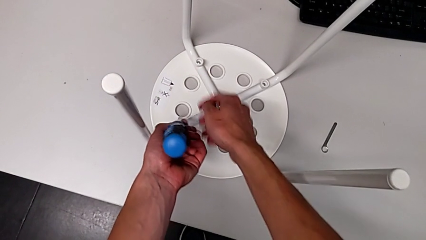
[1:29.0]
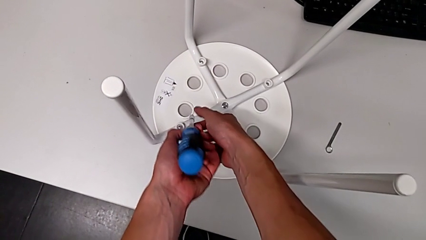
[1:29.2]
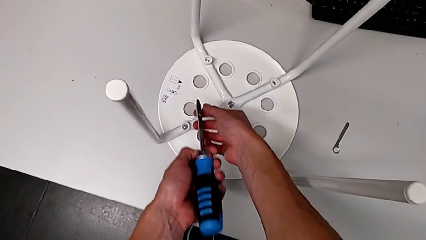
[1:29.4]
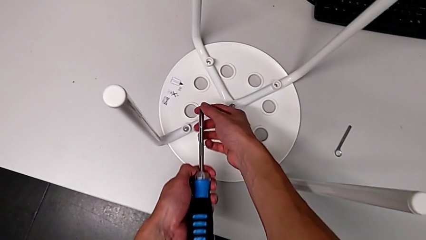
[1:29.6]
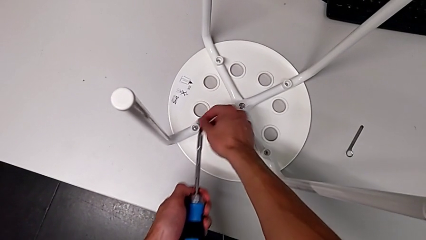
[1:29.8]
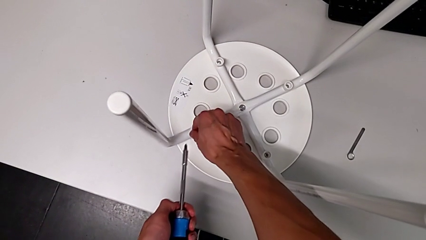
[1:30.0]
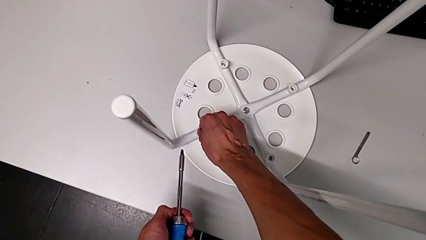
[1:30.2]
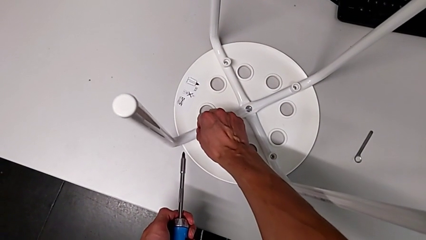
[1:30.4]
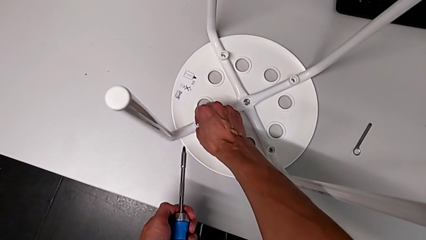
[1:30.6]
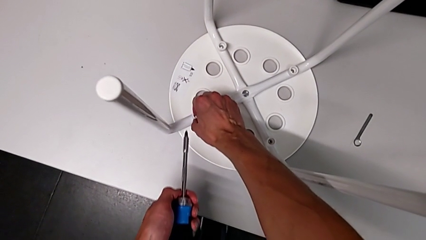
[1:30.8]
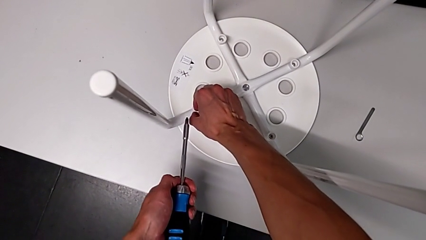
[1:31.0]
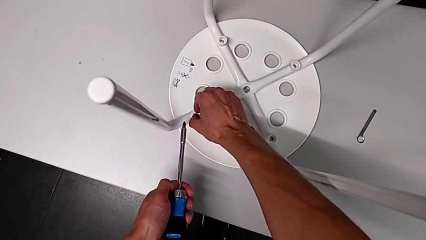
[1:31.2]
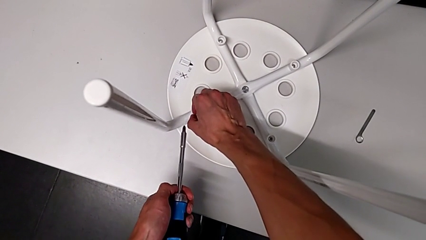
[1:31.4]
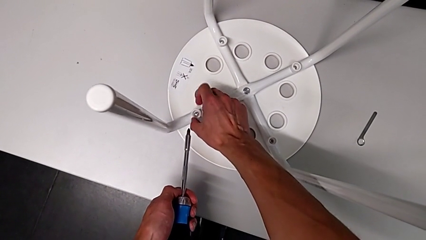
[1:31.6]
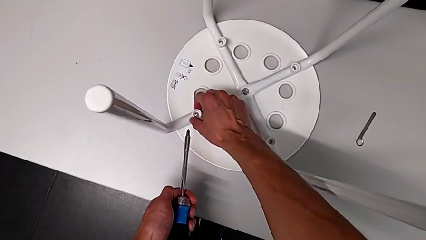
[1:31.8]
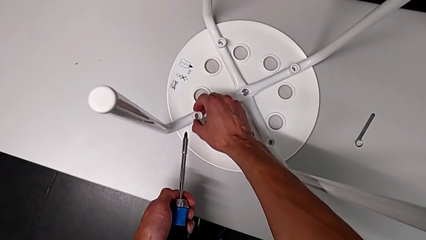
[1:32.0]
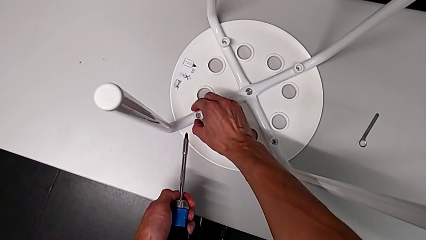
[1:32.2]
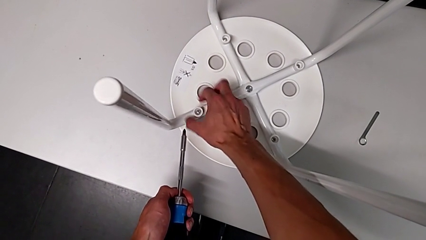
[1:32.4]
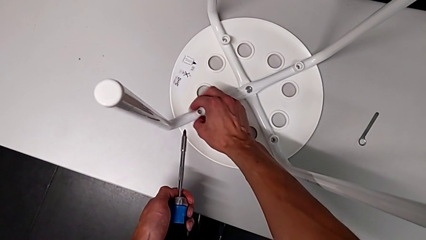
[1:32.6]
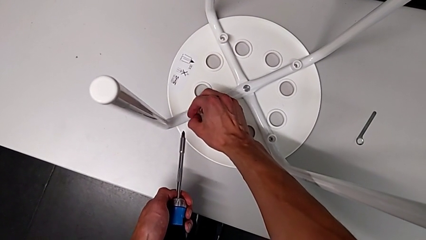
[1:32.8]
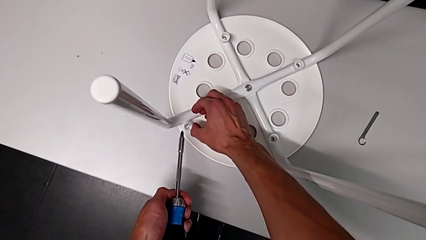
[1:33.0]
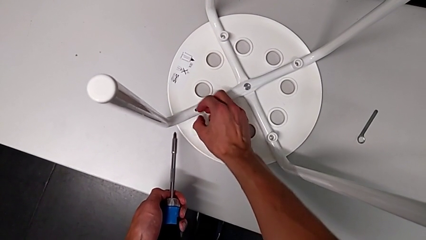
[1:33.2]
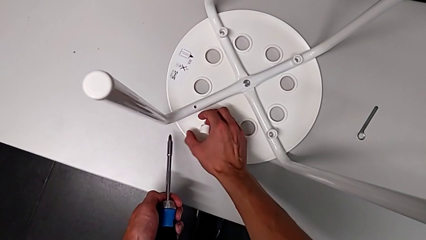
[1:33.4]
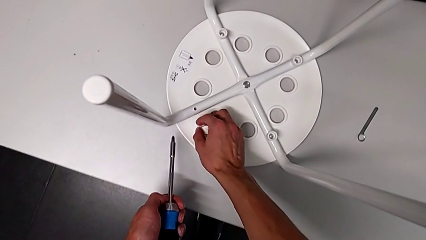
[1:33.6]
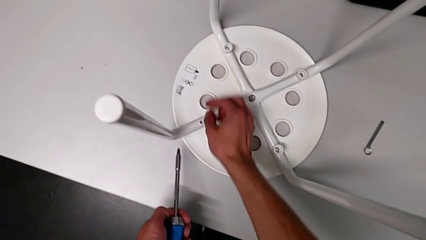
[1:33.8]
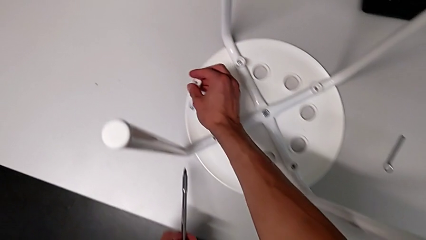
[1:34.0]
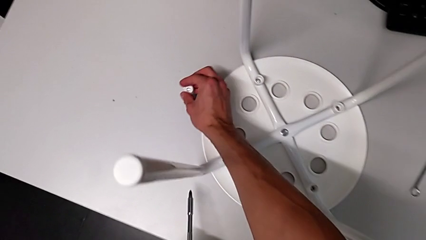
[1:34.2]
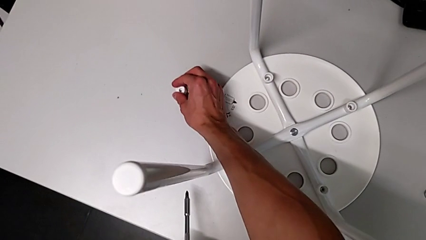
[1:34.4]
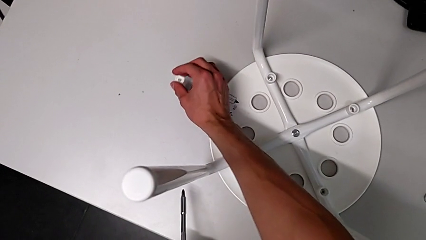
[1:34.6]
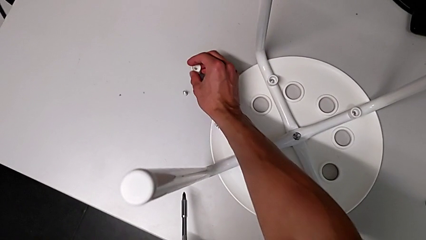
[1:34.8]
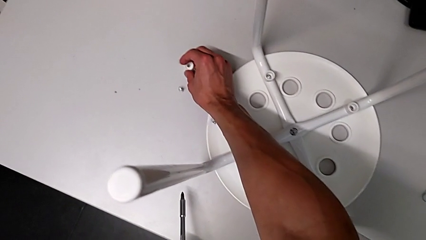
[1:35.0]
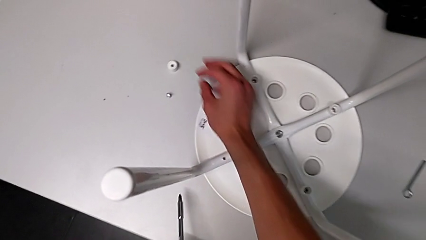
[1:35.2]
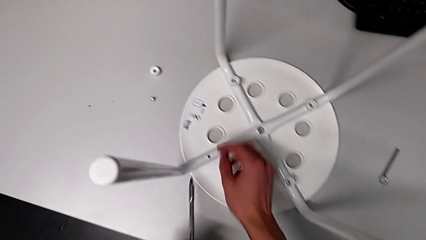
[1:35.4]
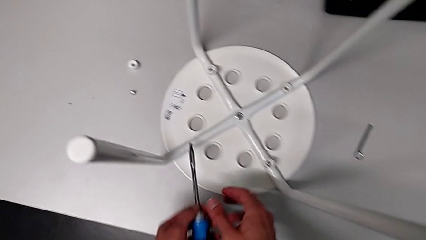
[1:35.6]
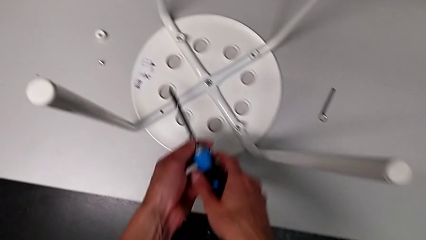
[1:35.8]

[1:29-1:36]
The camera wearer is using the screwdriver to unscrew the first bolt. They grab the first screw and place it.

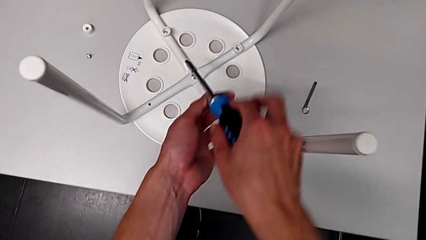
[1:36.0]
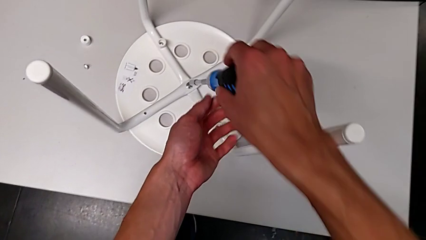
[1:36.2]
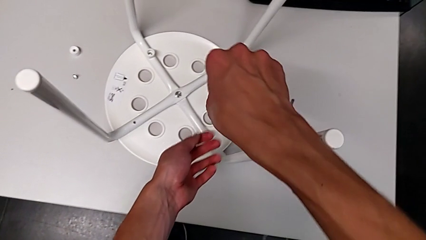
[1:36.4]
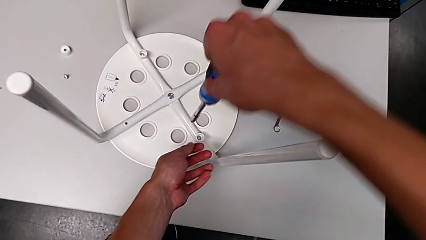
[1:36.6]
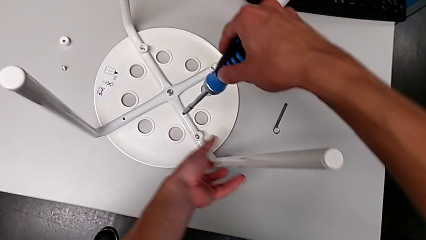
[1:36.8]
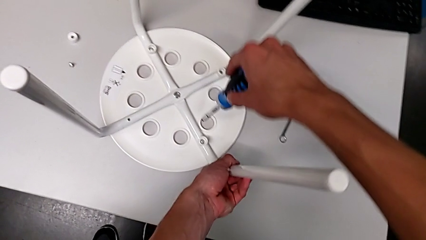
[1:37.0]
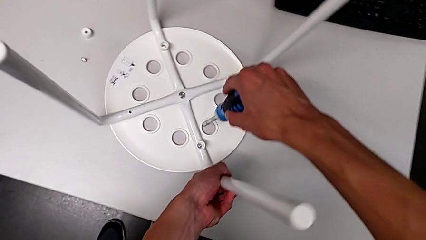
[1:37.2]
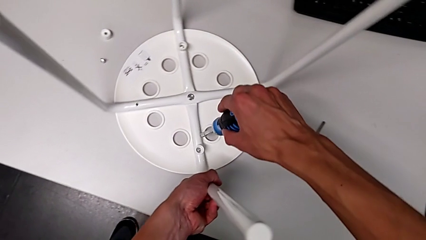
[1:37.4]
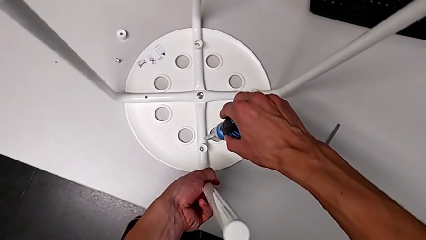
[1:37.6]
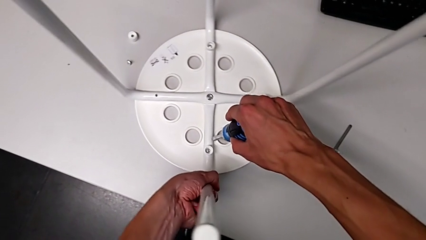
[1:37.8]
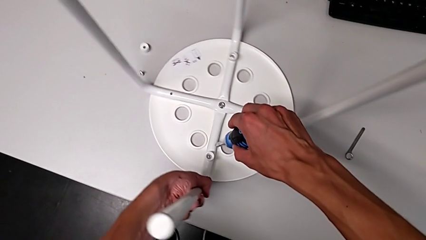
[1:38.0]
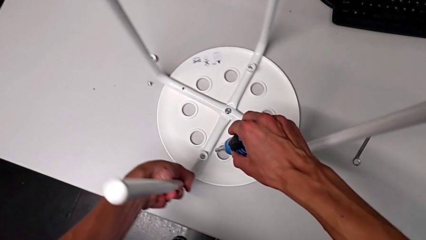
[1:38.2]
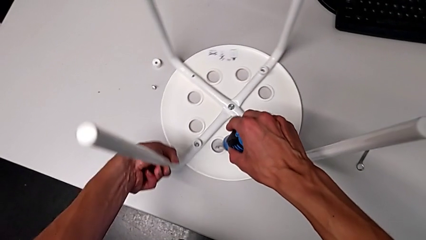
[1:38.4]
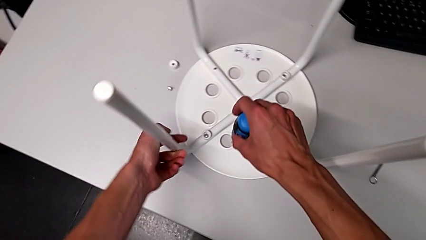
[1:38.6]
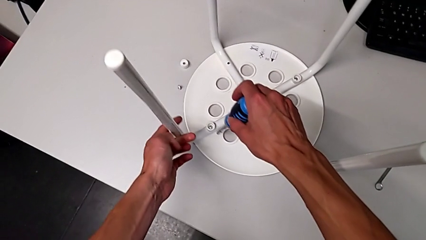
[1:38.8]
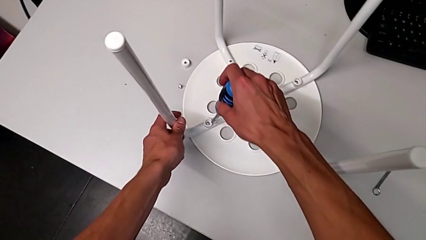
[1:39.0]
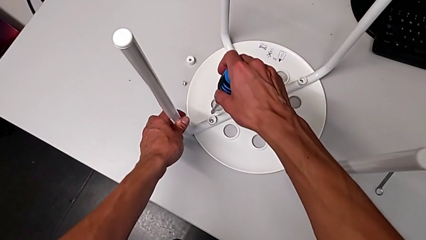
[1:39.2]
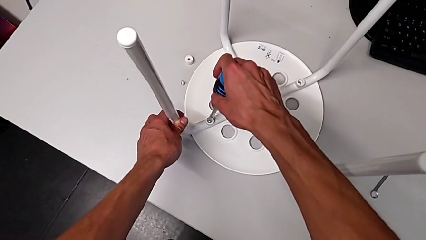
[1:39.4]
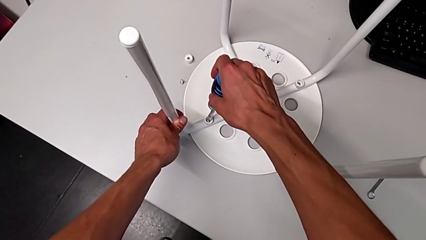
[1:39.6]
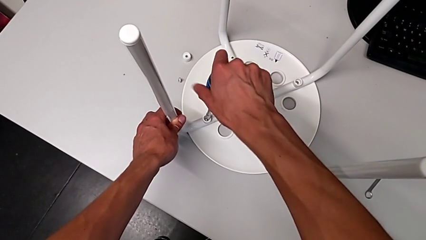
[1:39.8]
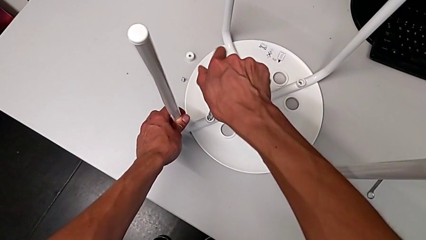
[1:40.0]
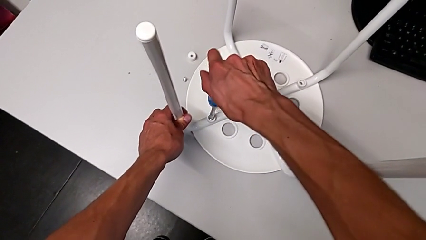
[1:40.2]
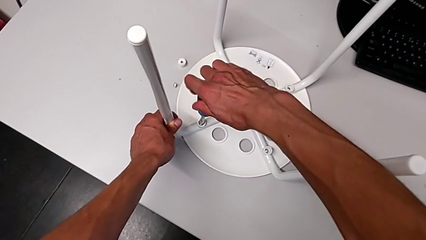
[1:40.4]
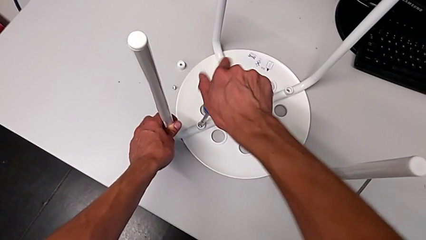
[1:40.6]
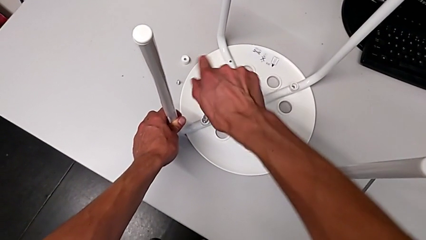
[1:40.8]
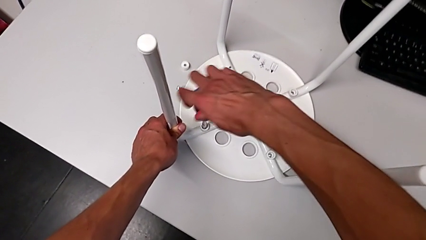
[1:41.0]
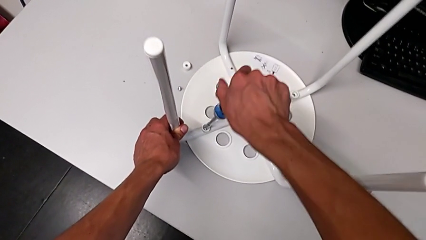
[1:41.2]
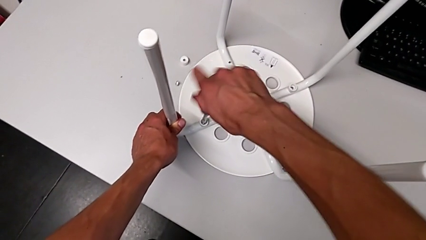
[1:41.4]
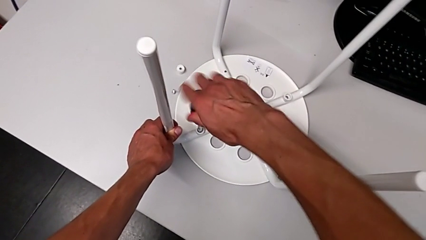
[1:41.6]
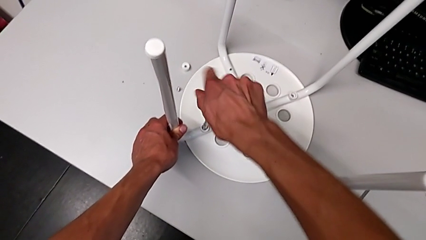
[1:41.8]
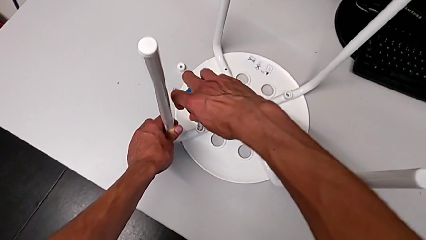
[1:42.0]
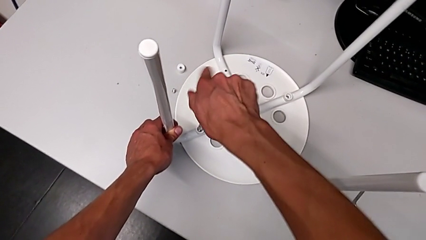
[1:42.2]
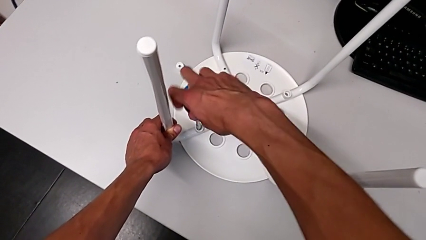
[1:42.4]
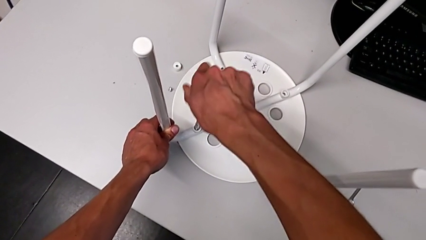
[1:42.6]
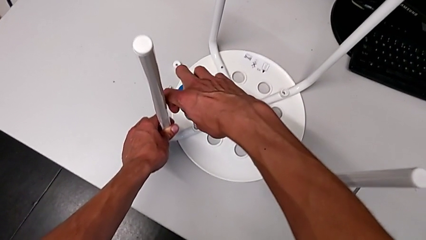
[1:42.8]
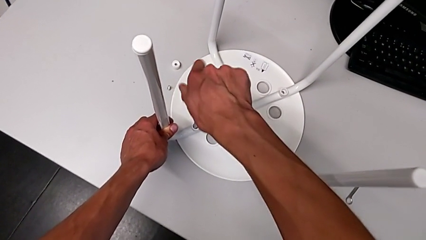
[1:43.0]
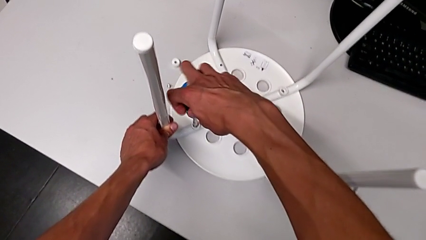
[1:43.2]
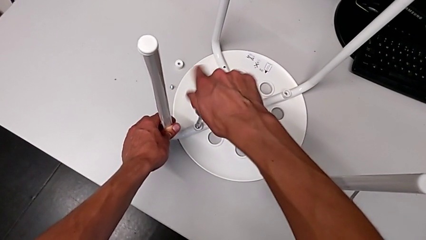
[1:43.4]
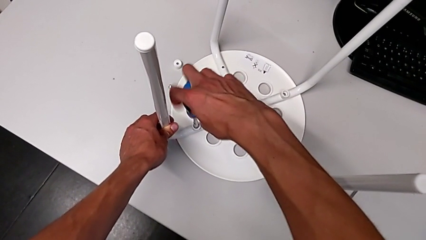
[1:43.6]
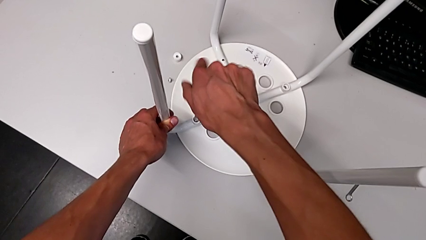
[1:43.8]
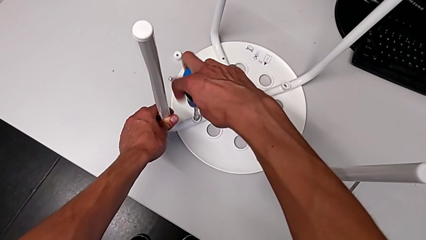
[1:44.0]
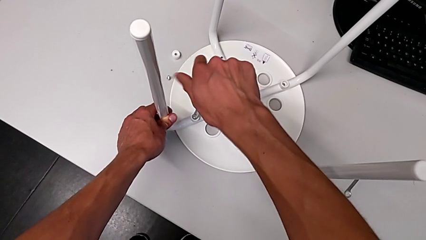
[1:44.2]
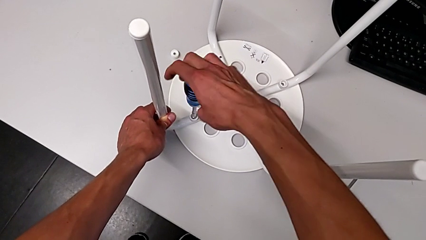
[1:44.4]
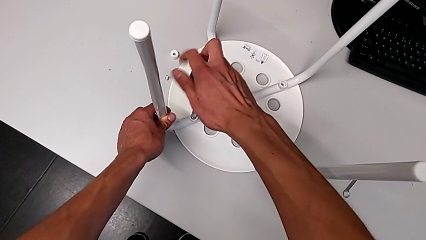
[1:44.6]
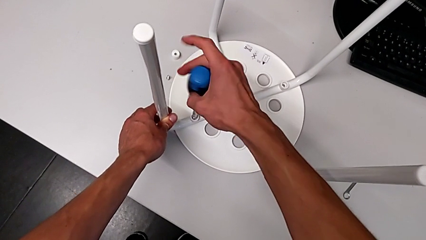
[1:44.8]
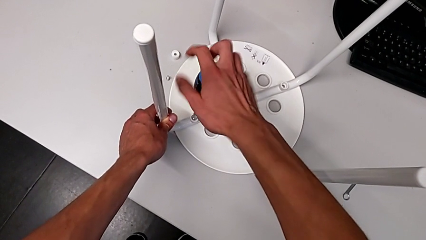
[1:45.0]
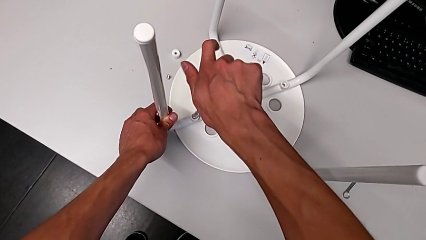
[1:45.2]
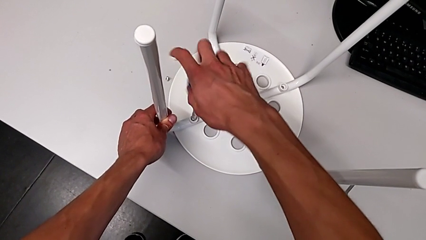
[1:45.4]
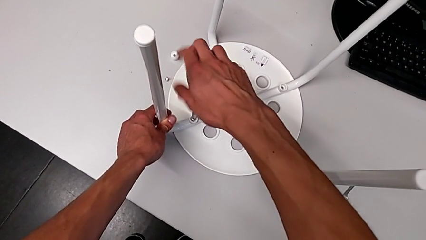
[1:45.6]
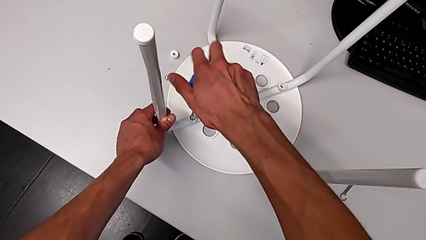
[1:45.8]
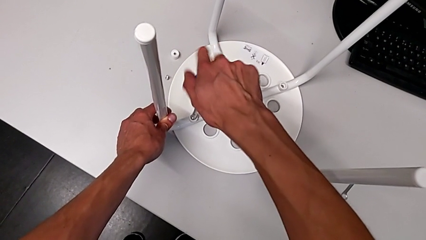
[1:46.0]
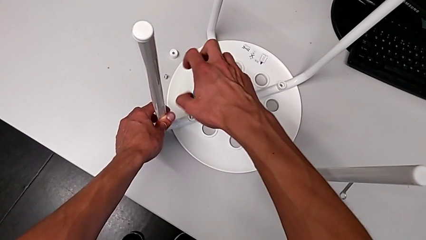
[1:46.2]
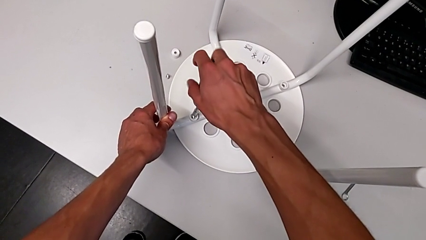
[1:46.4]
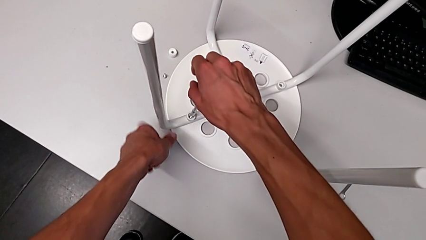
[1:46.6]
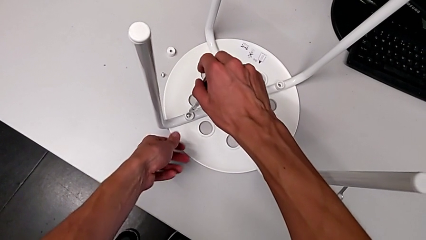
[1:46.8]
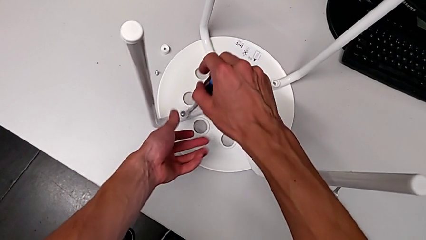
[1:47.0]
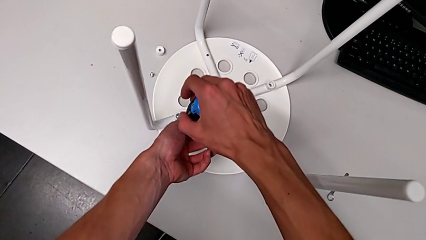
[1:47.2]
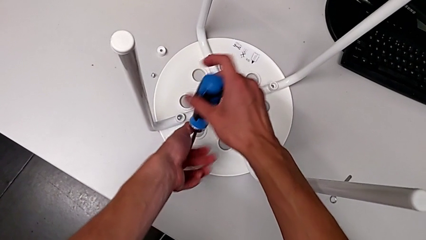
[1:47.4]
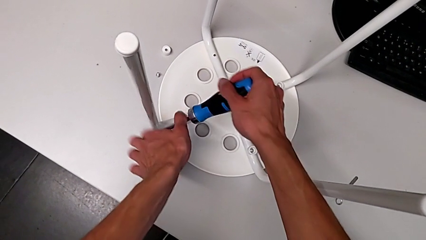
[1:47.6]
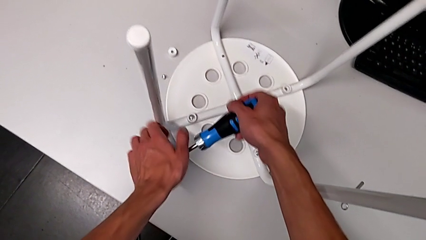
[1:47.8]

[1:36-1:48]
The camera wearer is using the screwdriver to unscrew the second screw. They begin to unscrew the second screw.
